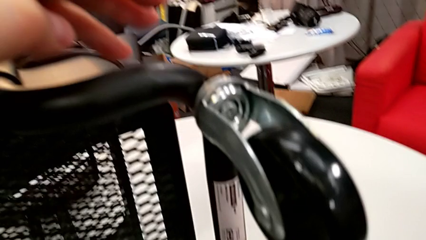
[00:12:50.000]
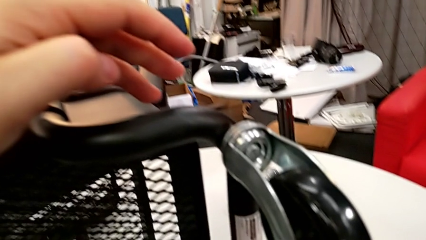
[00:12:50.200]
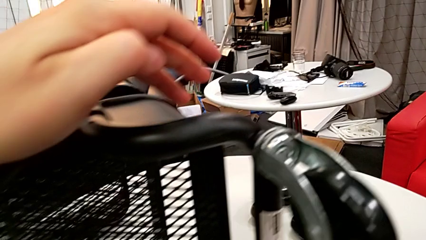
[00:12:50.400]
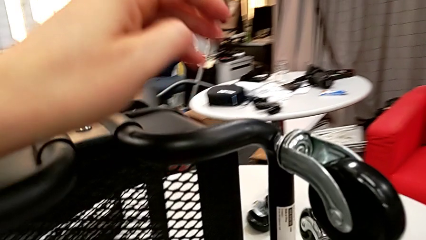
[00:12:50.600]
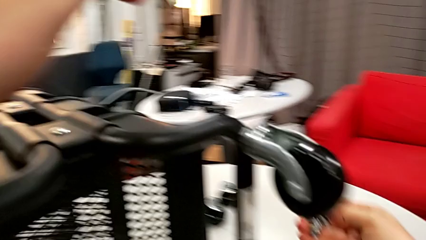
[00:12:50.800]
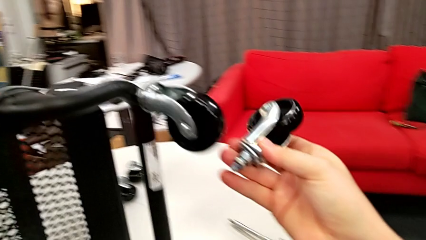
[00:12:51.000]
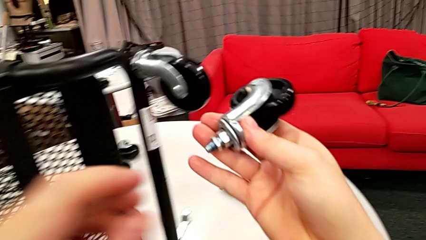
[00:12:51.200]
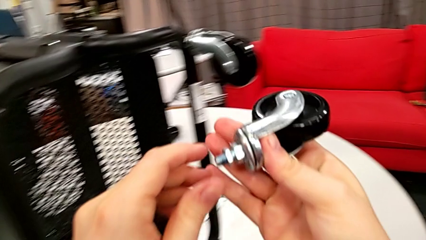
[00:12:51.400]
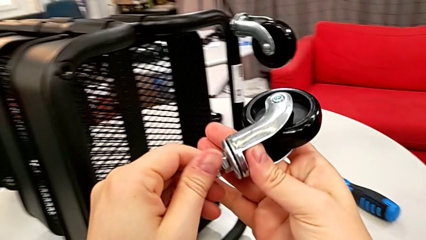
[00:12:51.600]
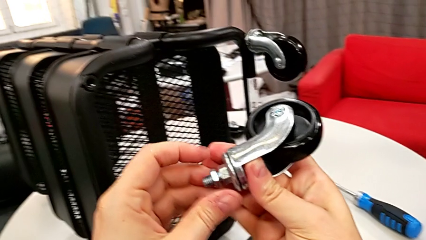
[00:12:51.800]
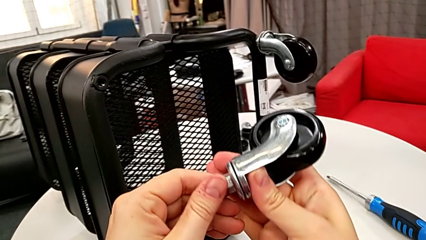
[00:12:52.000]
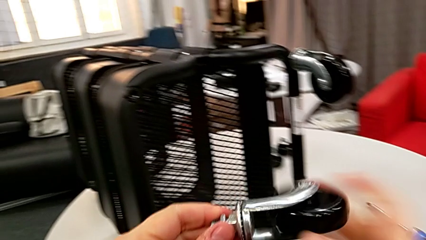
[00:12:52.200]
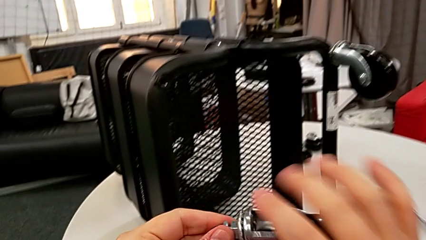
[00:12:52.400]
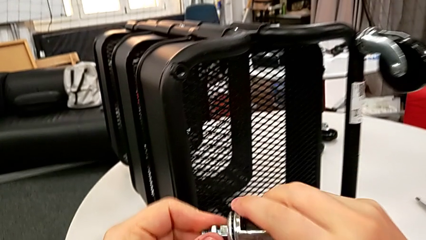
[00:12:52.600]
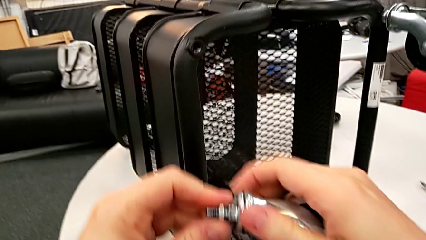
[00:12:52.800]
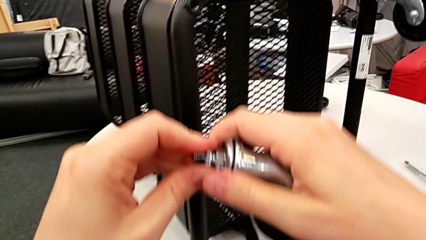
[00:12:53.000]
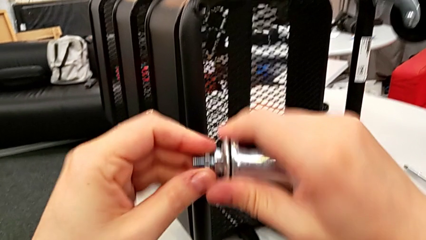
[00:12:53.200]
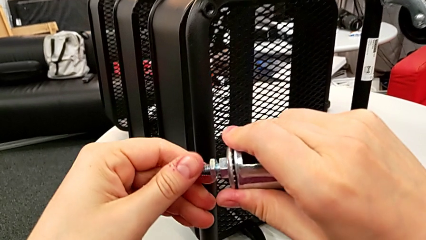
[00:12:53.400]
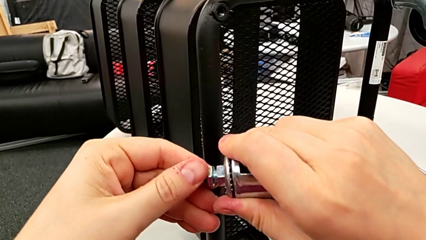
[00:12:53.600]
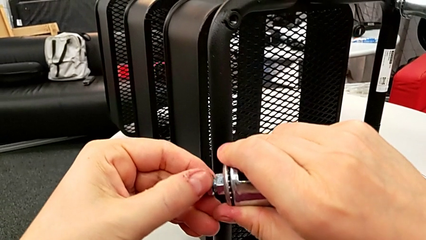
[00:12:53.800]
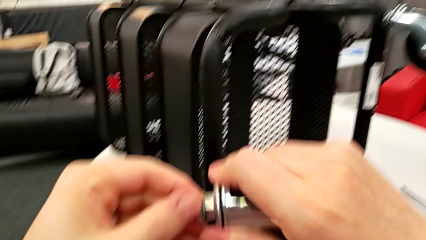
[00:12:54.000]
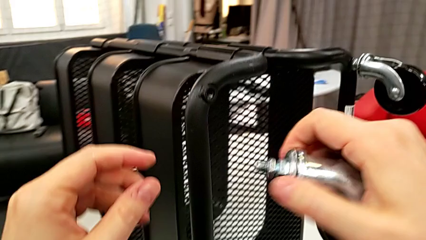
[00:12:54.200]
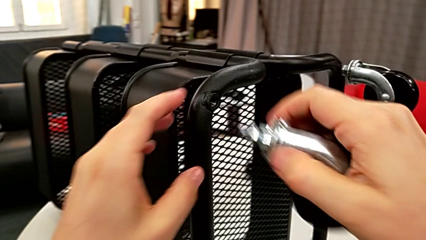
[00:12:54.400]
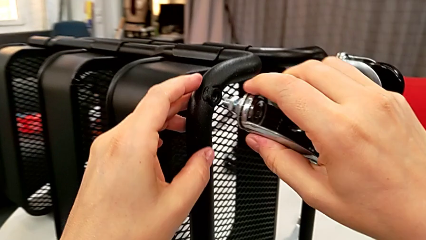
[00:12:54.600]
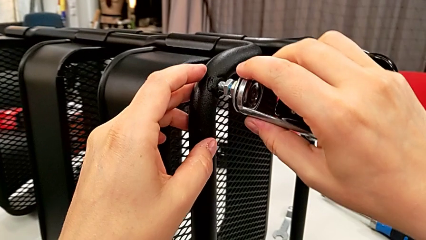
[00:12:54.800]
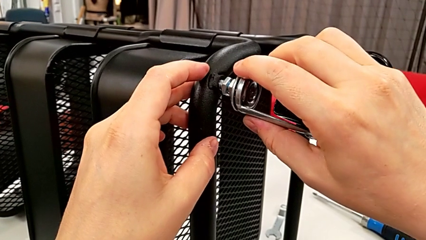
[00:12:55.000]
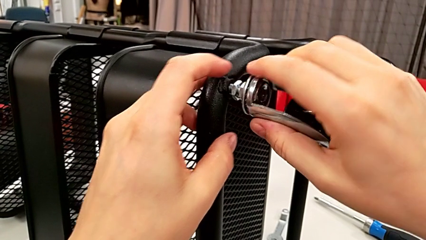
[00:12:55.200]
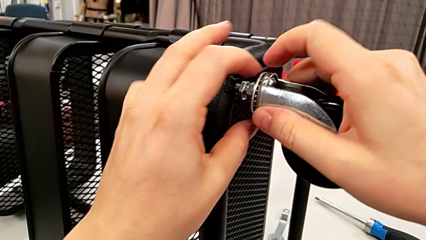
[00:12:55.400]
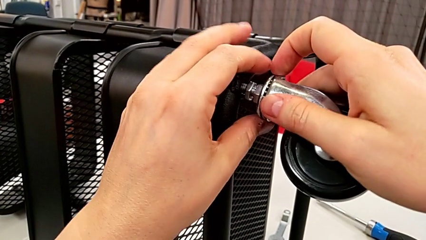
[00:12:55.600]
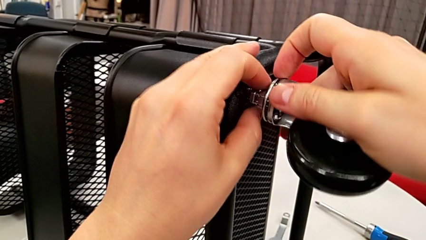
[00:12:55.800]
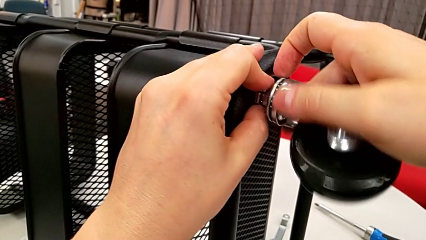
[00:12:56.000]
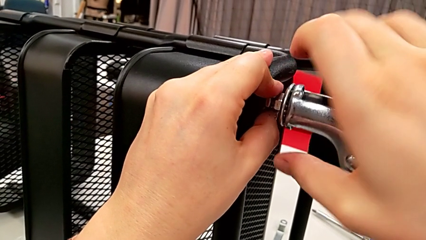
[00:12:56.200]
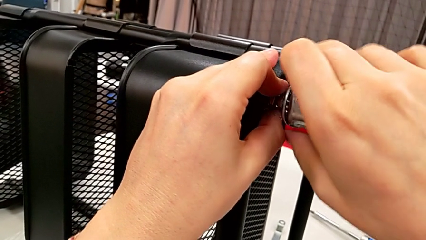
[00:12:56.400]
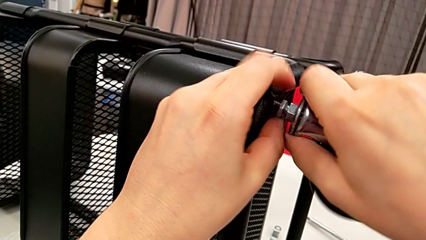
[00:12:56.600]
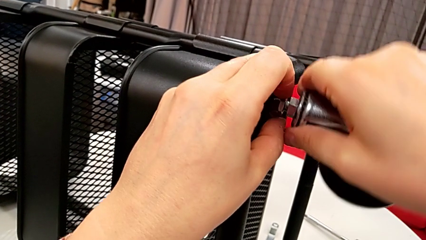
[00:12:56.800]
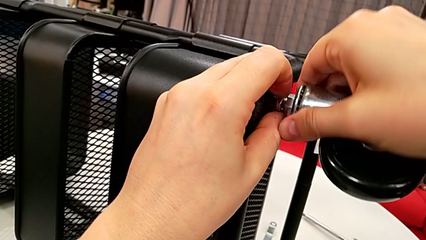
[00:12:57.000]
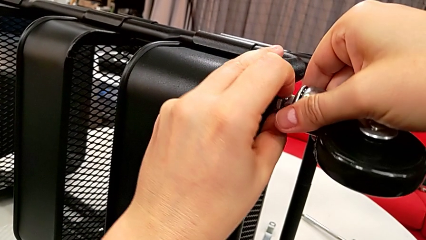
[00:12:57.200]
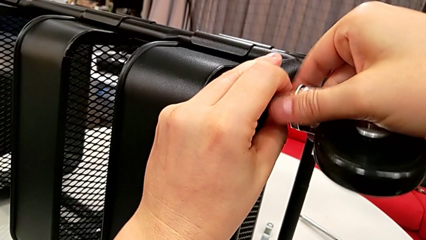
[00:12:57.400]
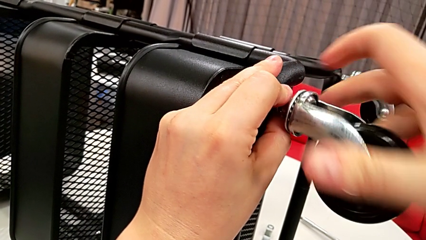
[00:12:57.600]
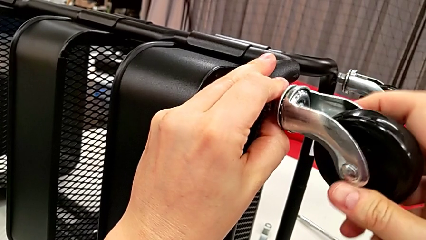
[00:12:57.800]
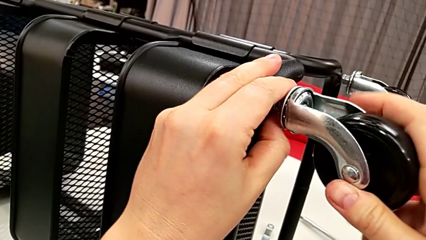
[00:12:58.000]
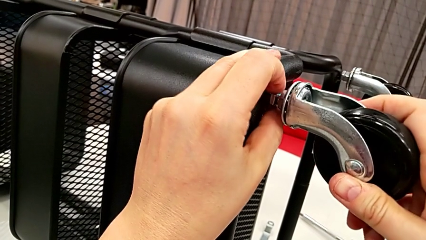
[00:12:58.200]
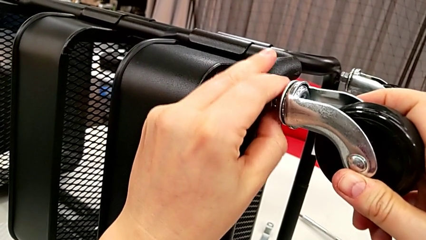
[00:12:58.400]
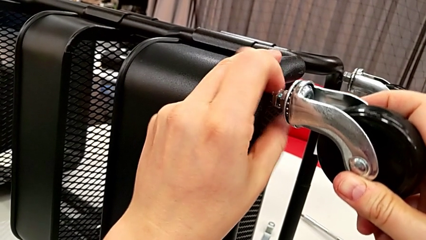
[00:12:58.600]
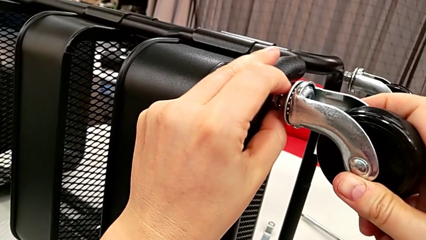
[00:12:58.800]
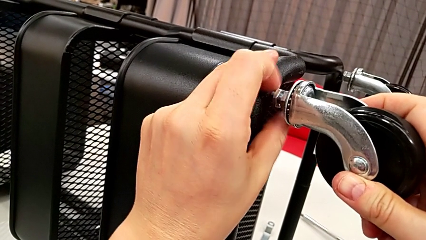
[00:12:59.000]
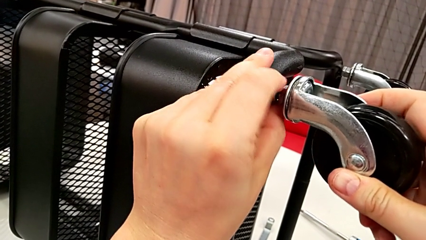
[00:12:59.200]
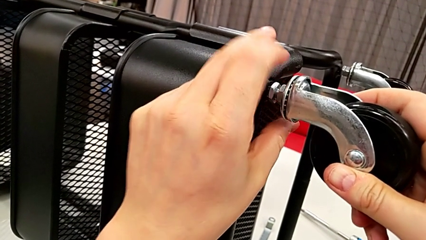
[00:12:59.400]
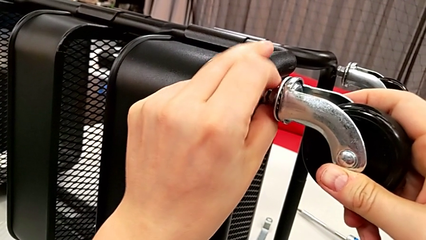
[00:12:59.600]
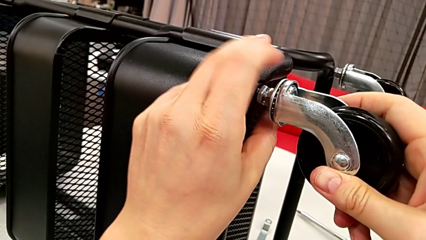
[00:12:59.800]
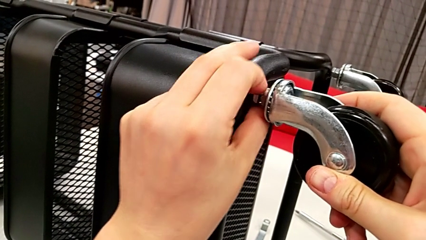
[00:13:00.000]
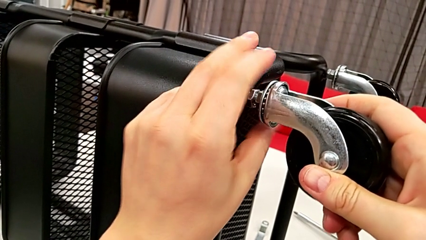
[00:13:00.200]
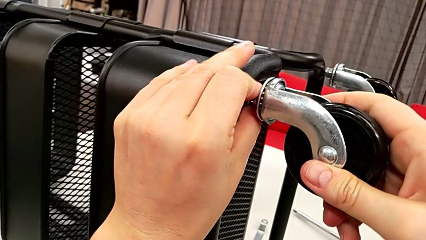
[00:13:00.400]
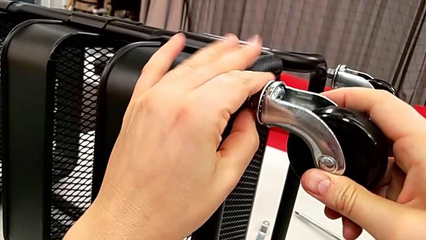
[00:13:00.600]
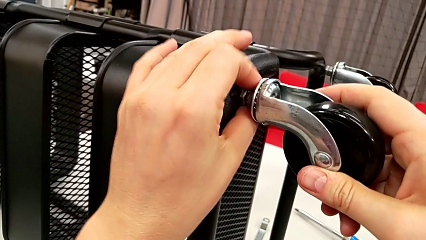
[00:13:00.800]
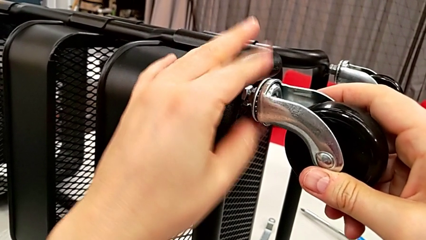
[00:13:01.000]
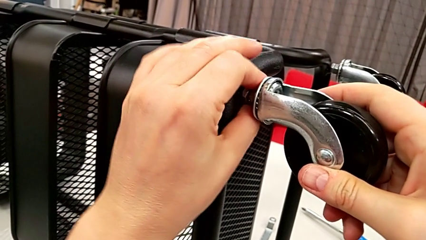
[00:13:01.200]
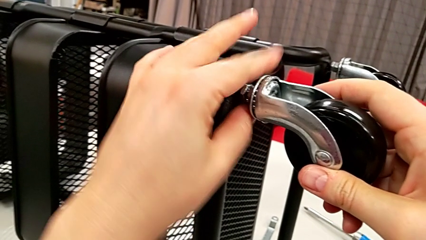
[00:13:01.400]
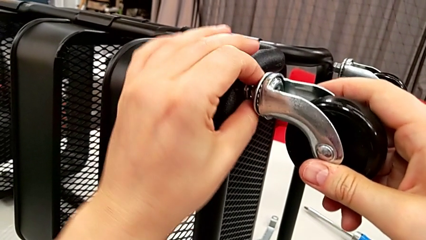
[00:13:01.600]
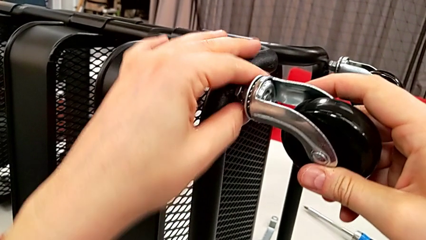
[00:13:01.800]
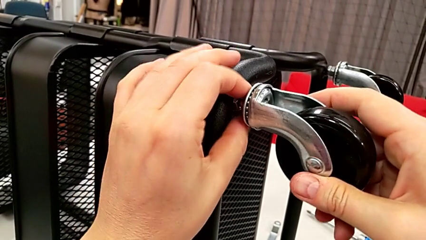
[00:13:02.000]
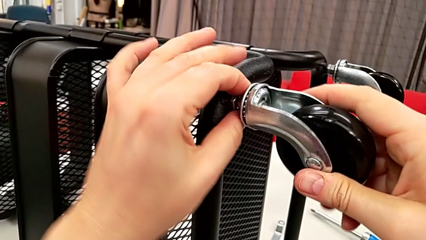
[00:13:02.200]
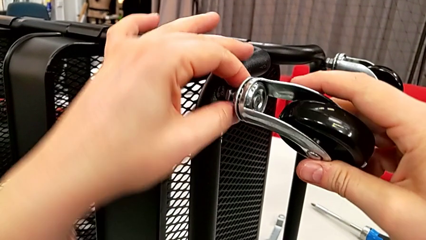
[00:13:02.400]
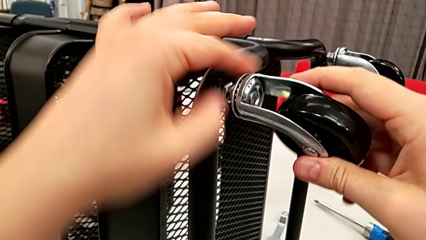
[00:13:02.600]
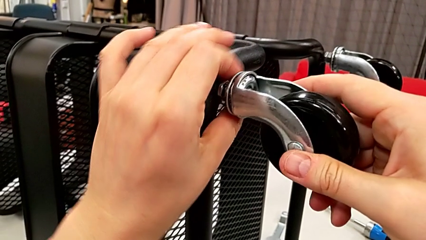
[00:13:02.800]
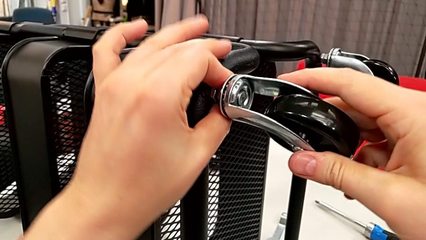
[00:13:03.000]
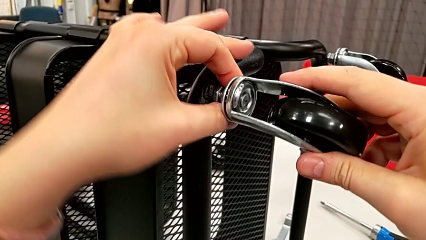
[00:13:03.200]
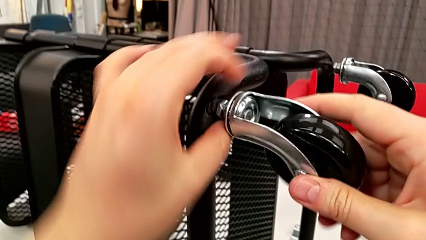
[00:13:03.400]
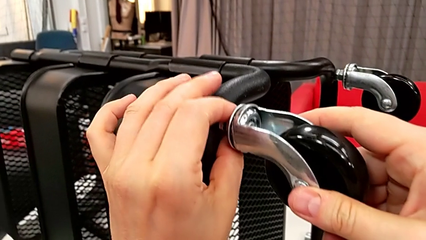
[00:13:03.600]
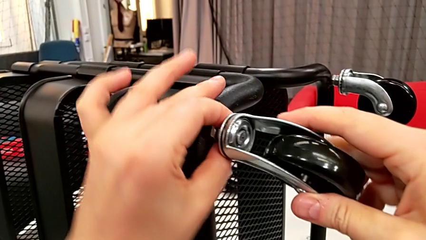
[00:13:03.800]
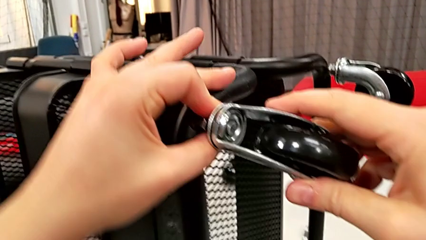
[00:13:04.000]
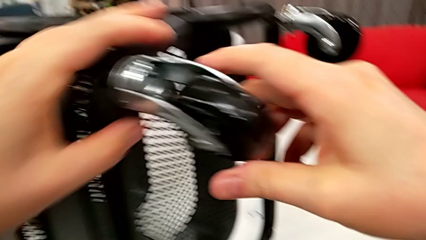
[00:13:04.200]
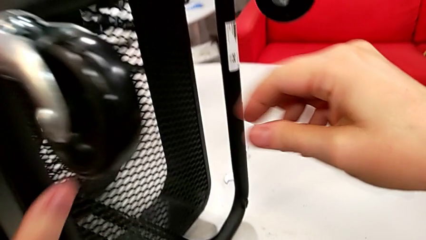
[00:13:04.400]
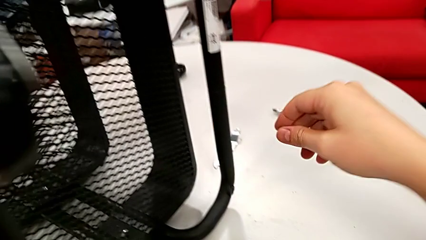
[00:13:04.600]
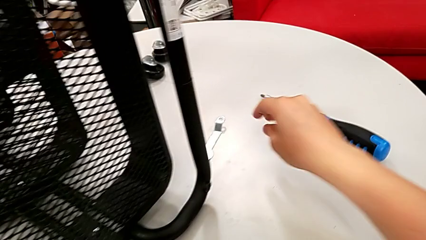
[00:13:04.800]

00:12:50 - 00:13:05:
The camera wearer screws the second wheel on.

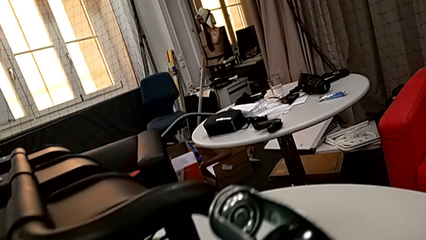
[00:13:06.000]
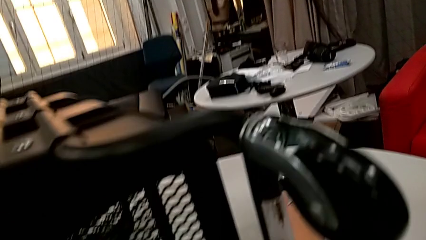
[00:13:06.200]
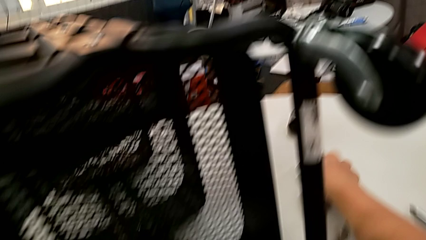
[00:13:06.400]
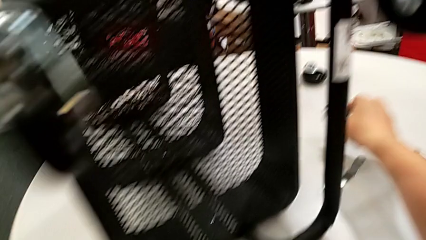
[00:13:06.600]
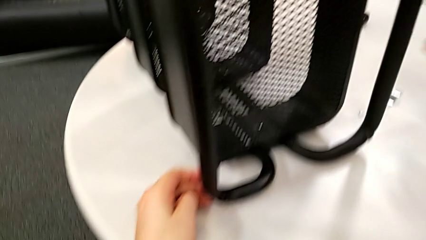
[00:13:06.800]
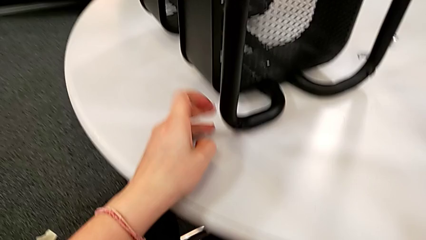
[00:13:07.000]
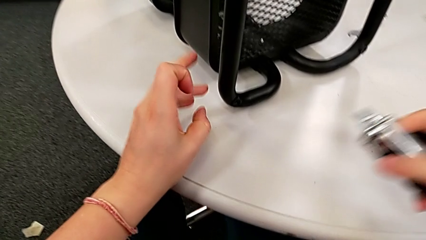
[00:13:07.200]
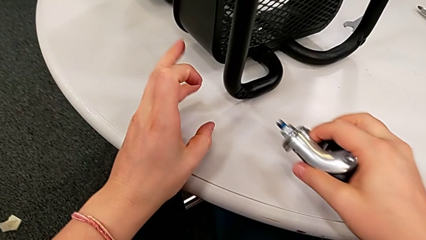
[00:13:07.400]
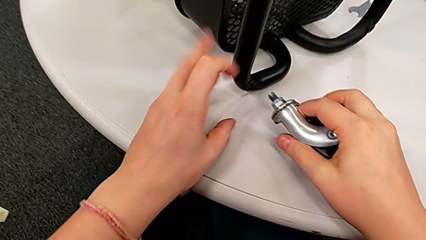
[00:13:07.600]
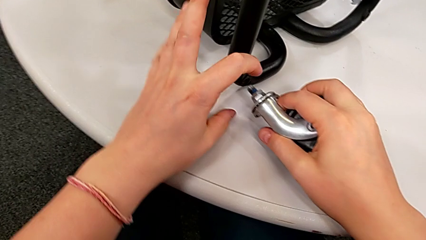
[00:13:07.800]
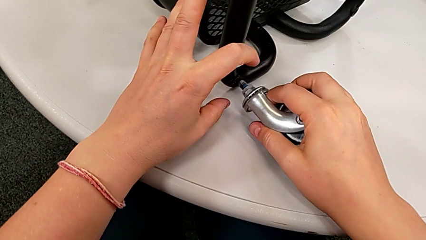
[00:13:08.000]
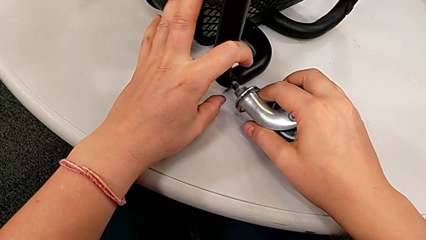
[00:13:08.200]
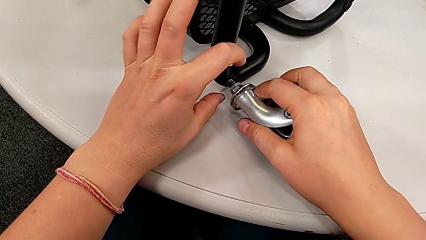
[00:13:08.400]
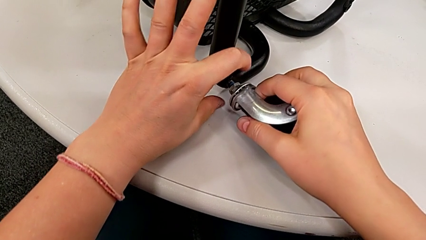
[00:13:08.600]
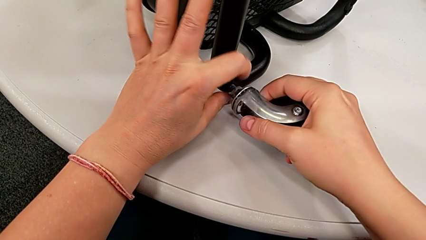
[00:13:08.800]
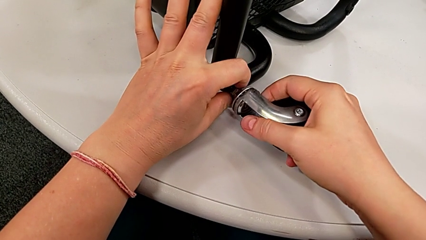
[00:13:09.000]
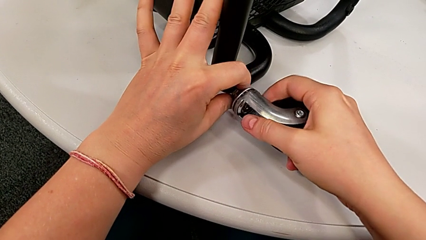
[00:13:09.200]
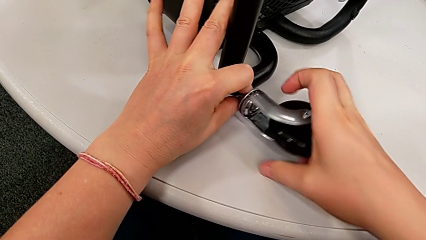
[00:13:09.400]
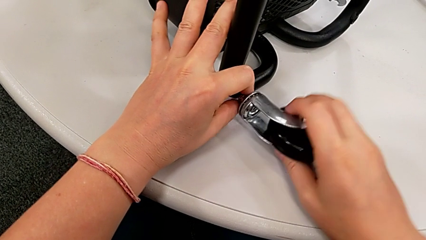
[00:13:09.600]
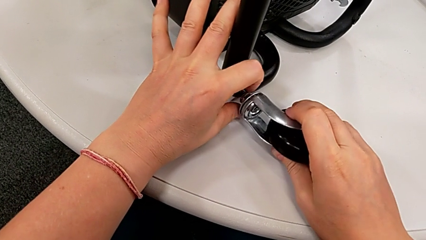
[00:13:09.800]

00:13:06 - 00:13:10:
The camera wearer is screwing the third wheel into place.
